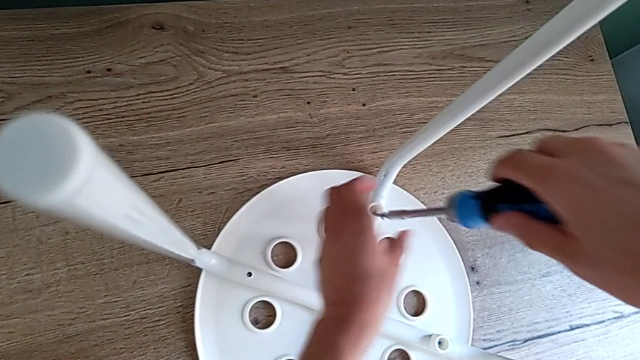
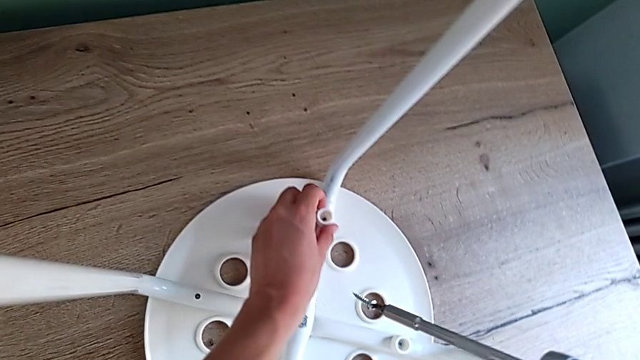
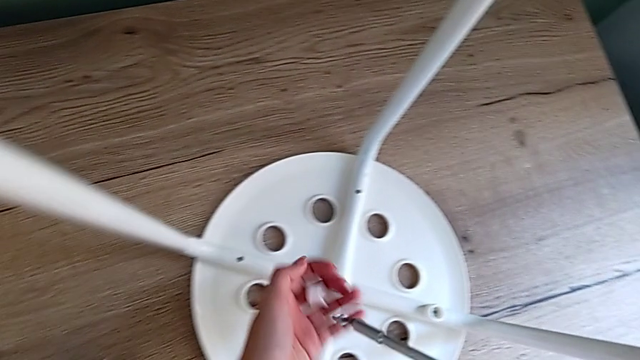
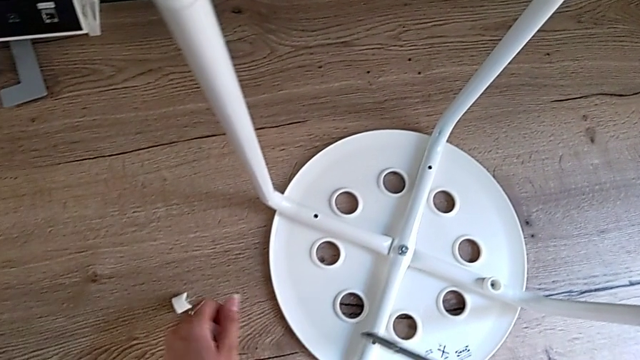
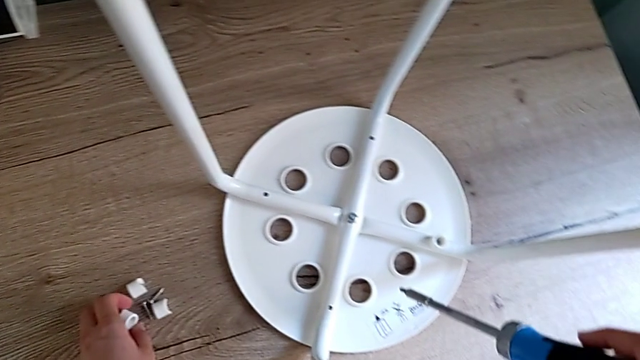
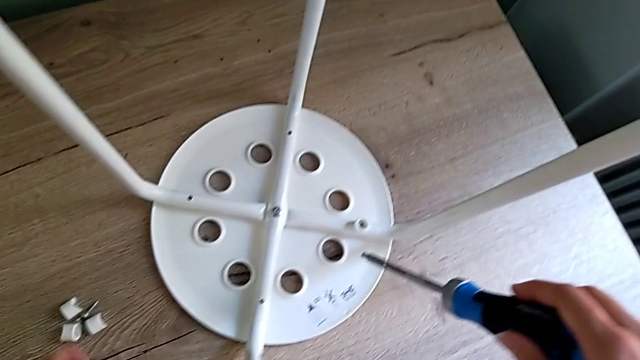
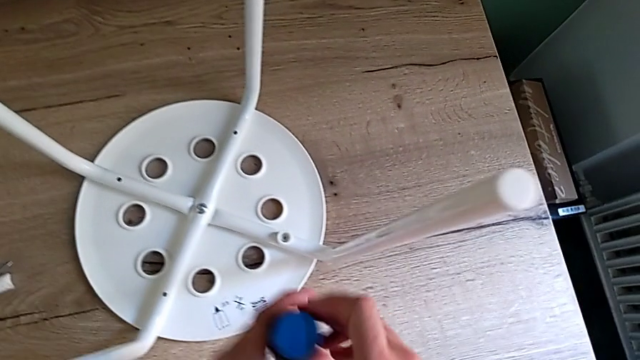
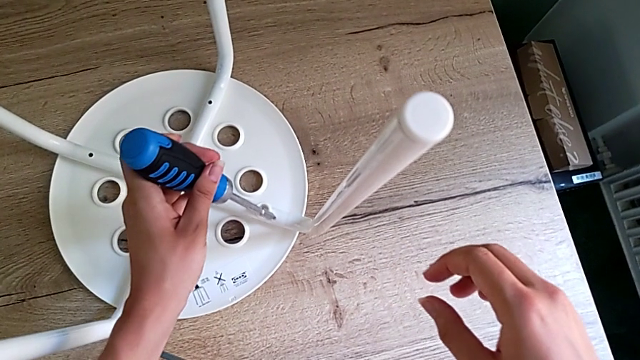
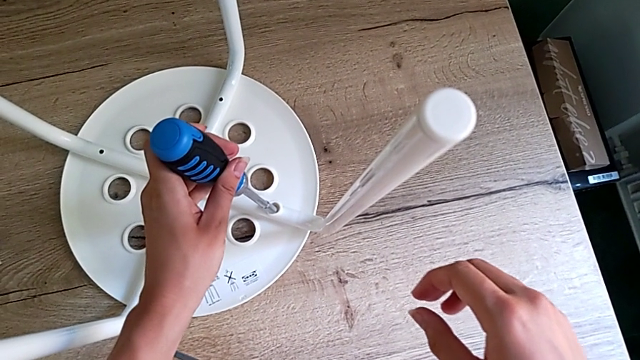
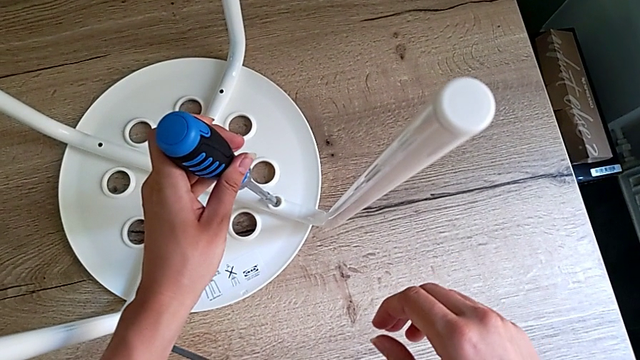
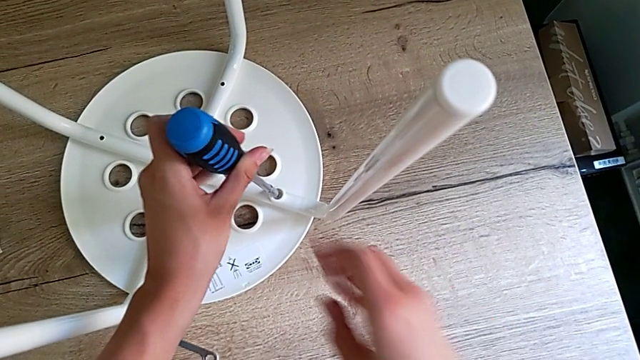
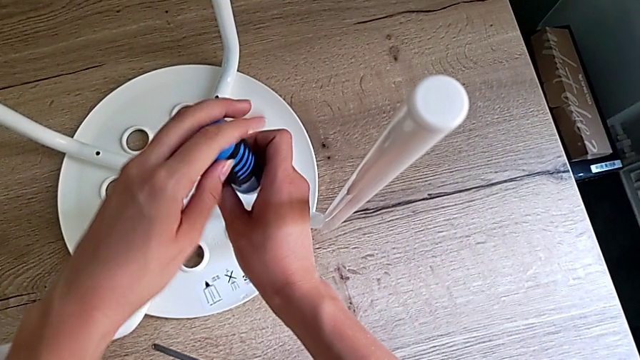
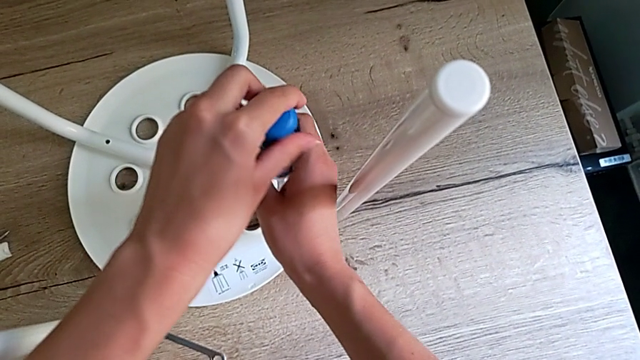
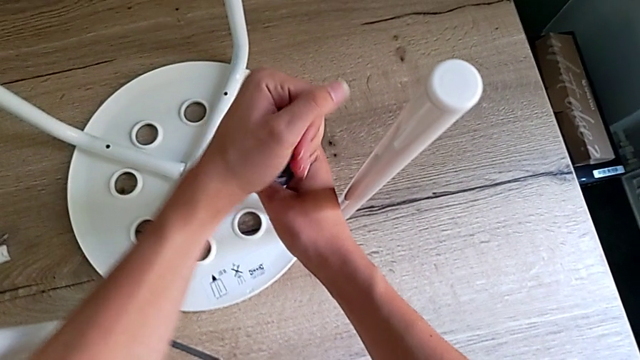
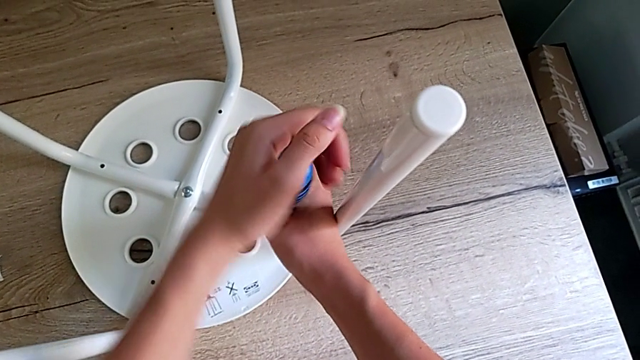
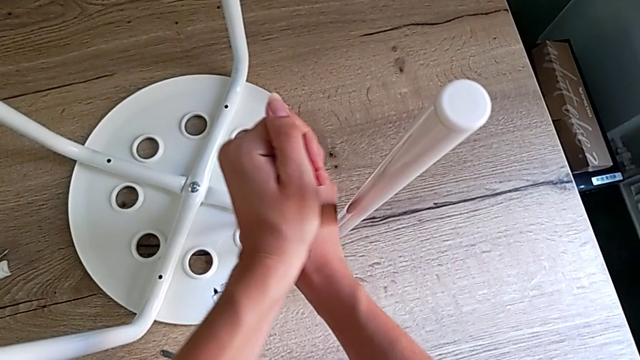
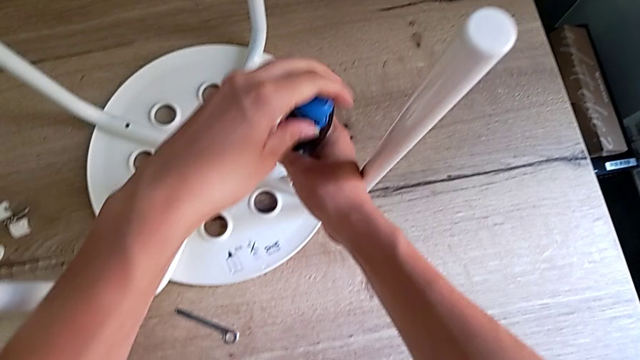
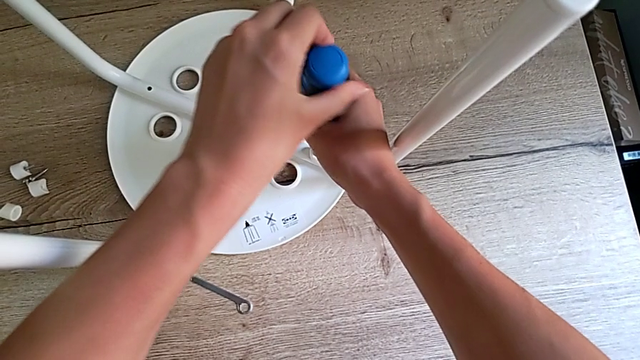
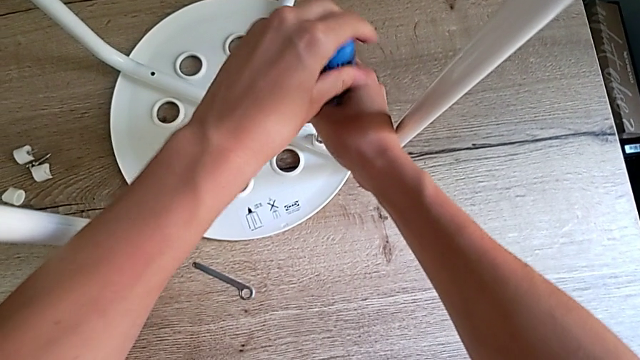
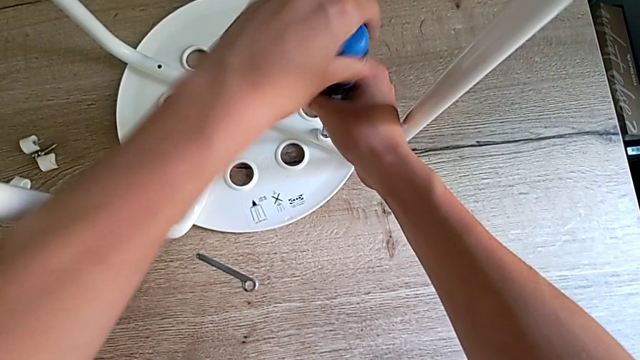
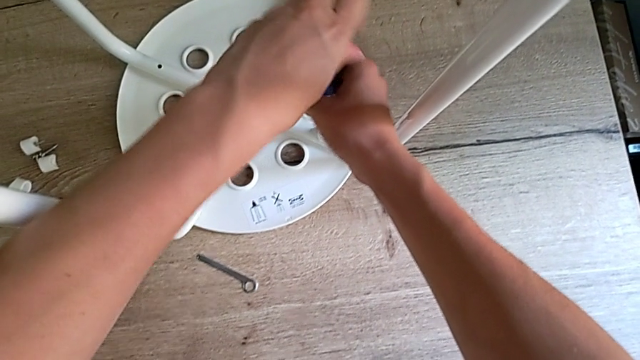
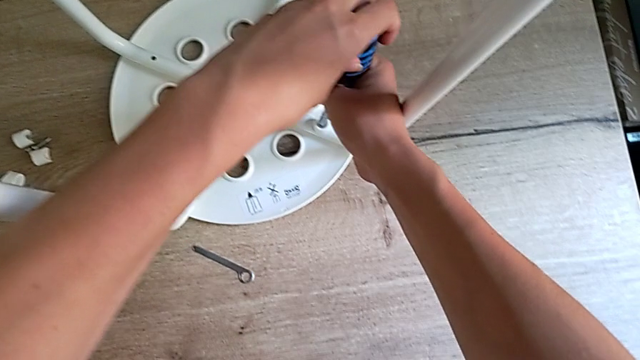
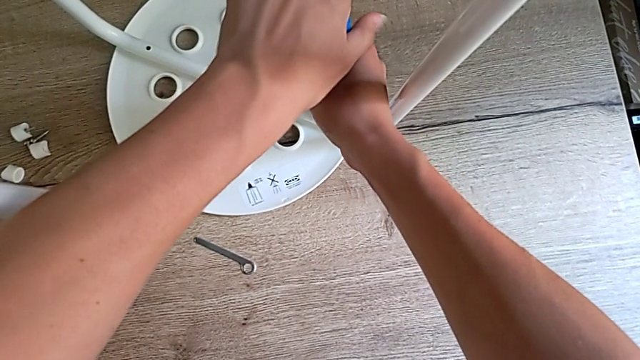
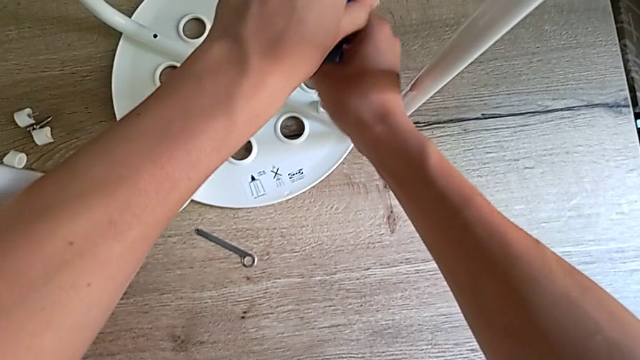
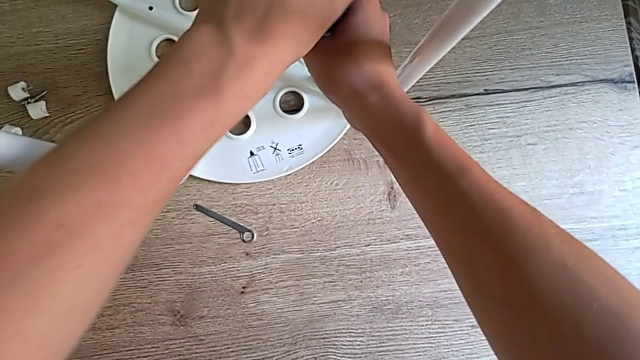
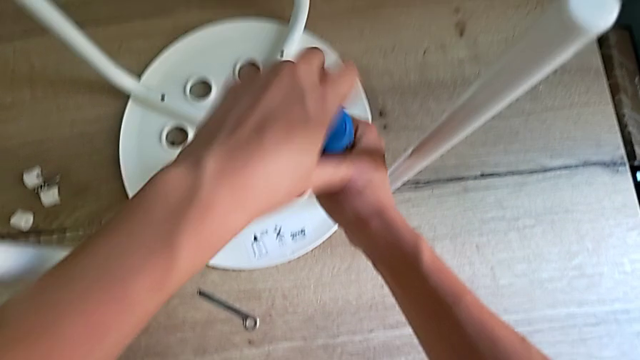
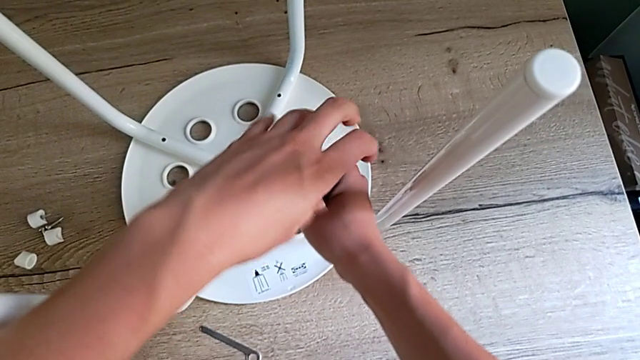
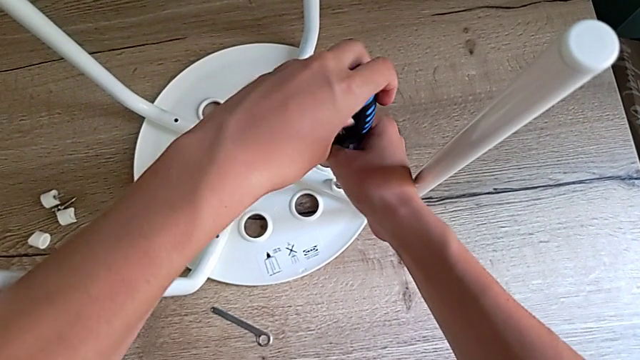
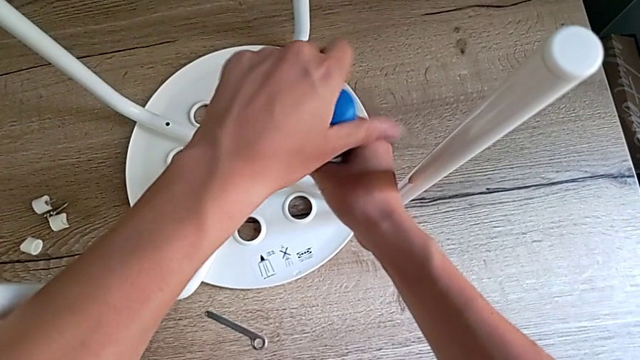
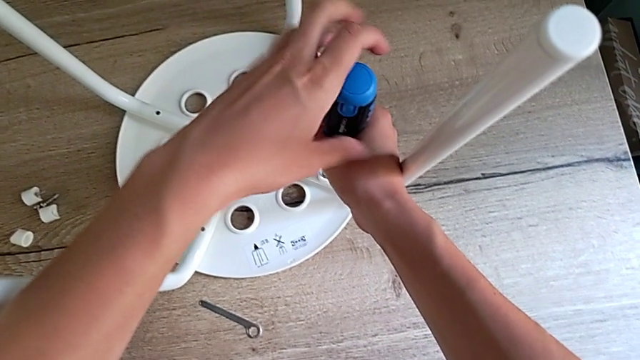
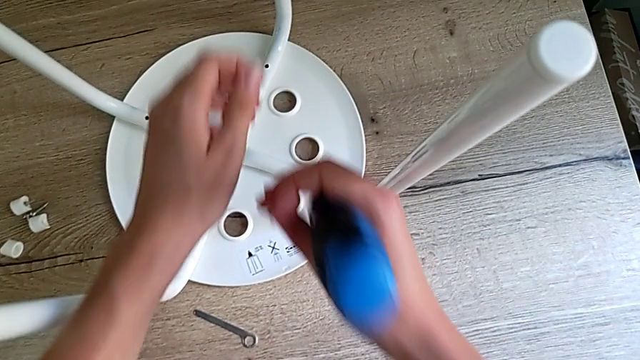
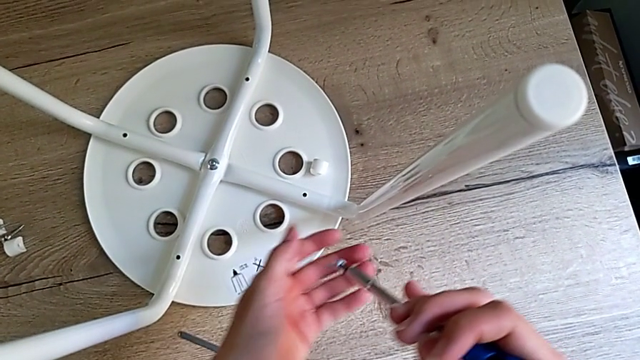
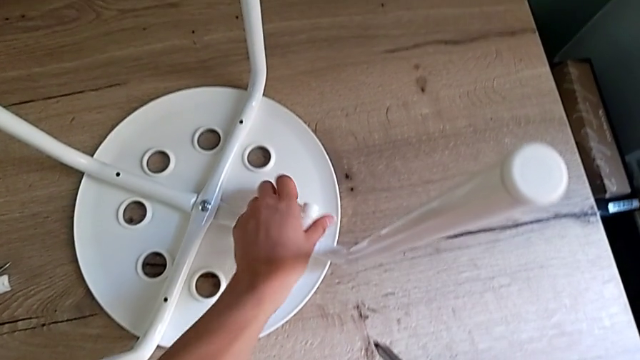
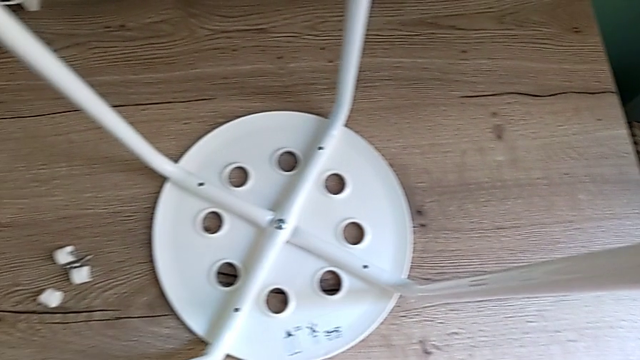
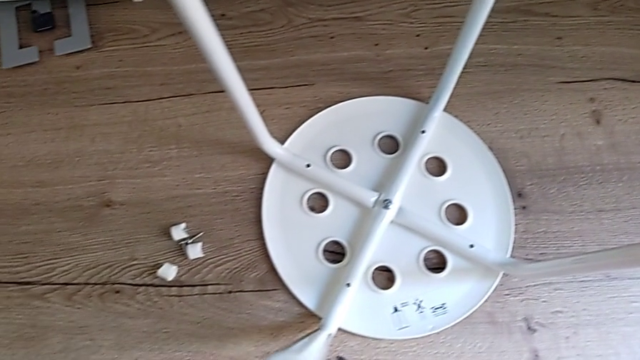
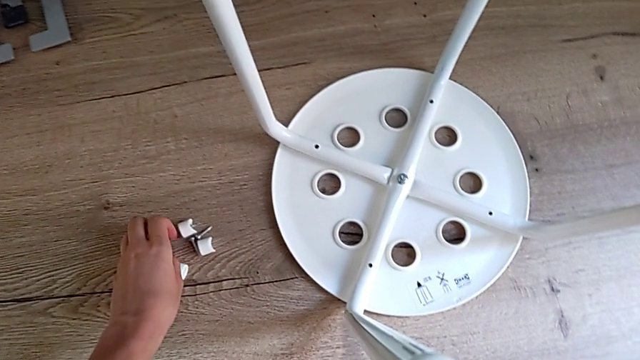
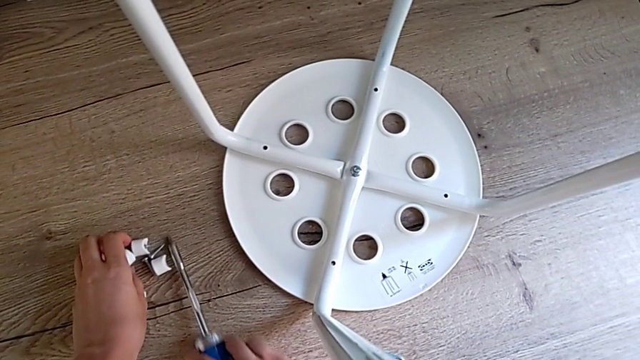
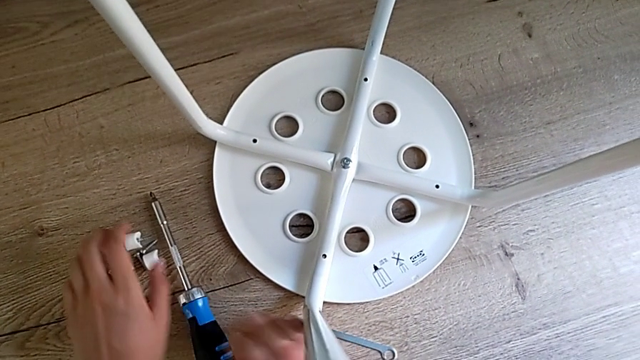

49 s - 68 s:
The camera wearer is unscrewing four screws of the legs using a screwdriver. They grab the third screw, place it, insert the screwdriver, unscrew the fourth screw, grab it and place it.

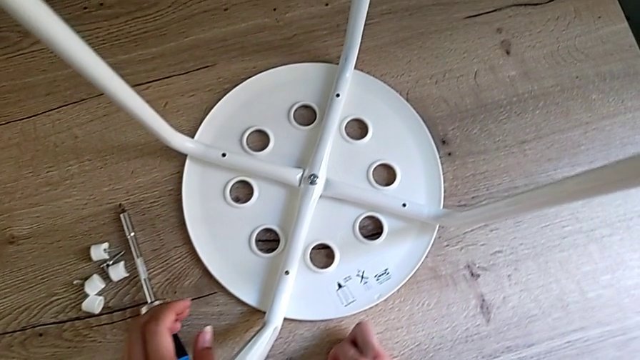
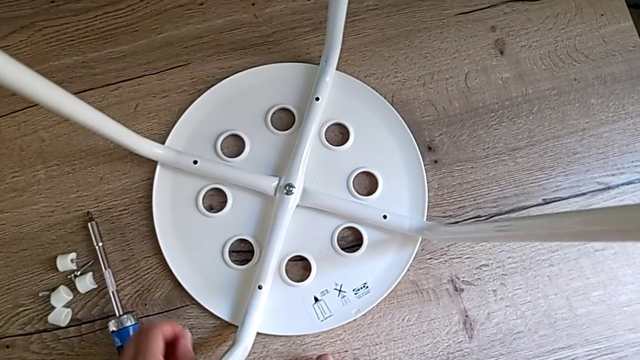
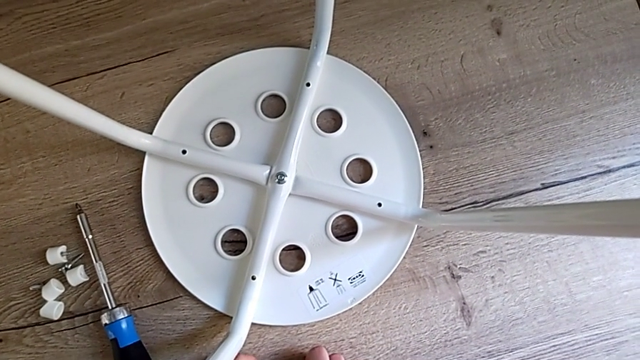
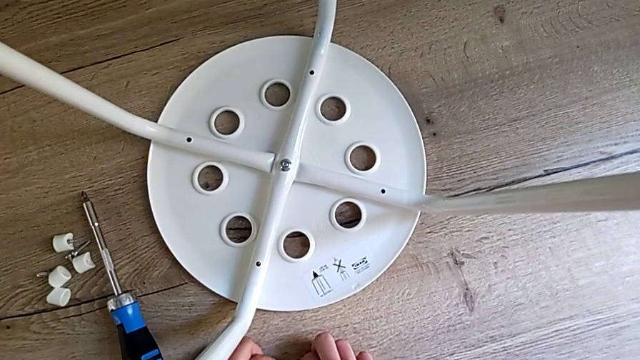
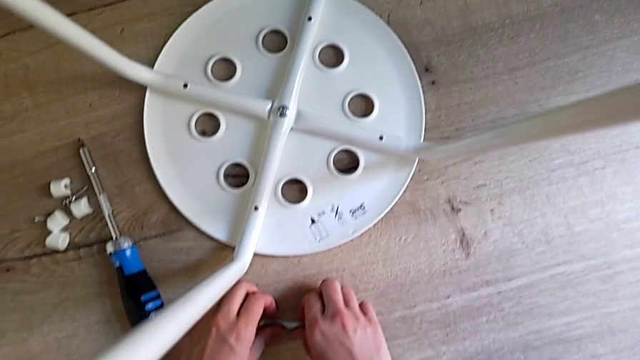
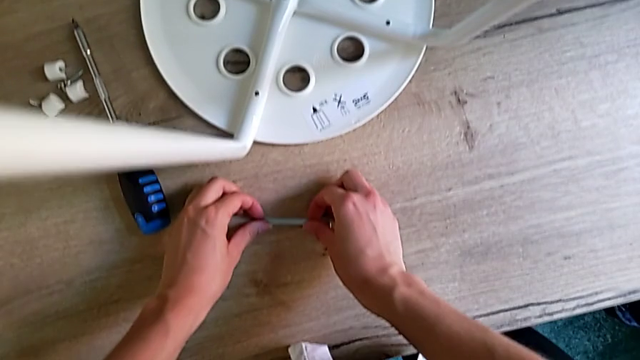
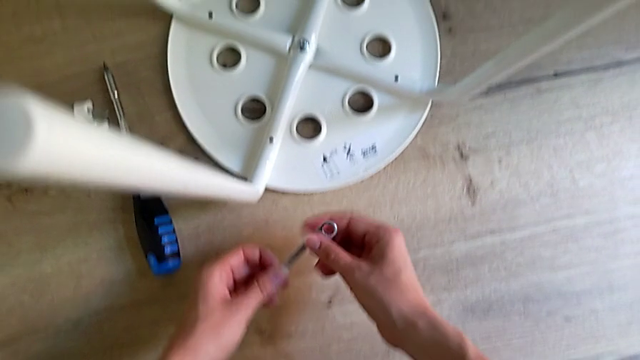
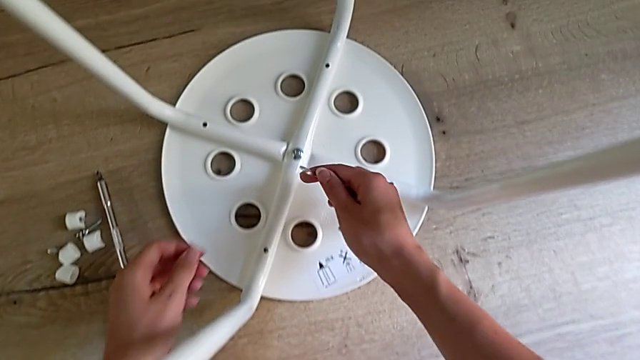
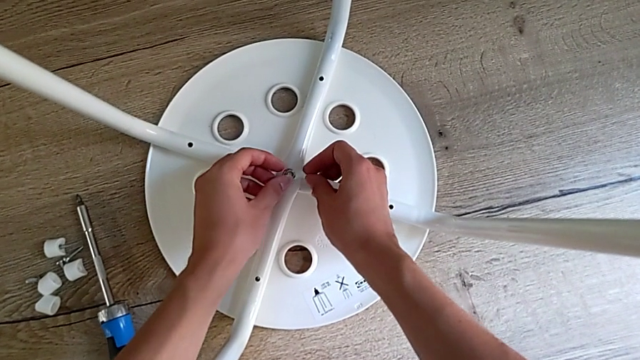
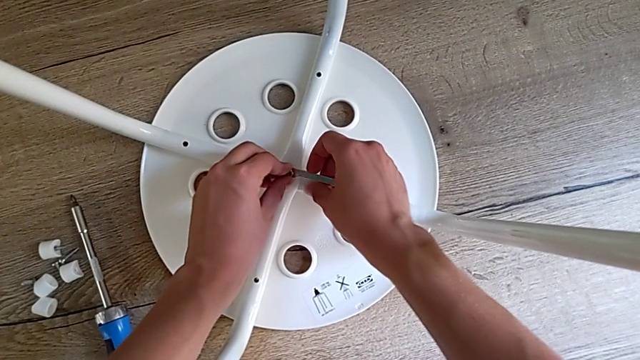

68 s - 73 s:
The camera wearer is disassembling the legs. They grab the hexagonal wrench and approach the middle hex nut.
